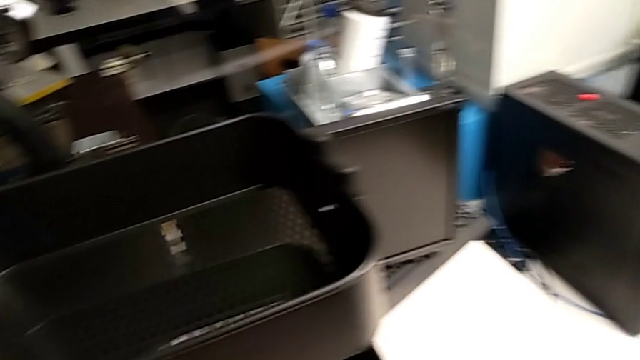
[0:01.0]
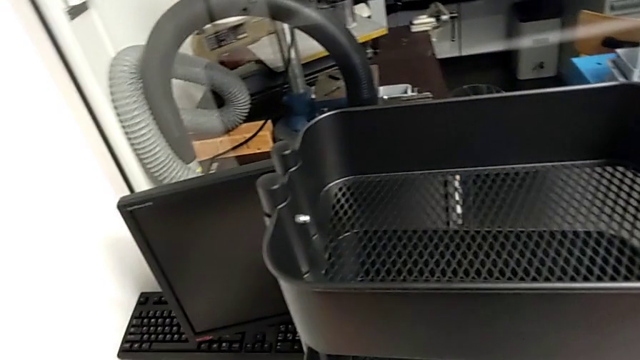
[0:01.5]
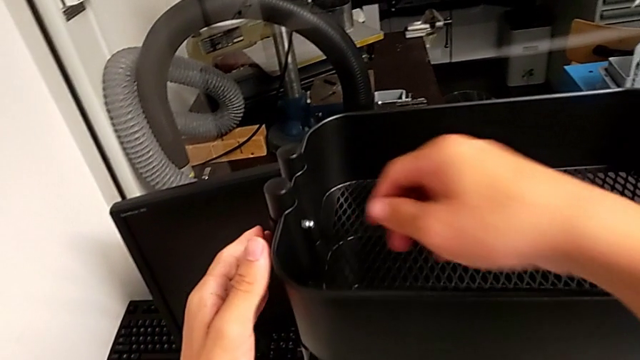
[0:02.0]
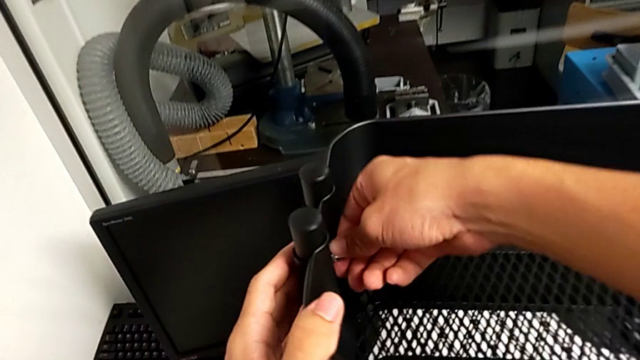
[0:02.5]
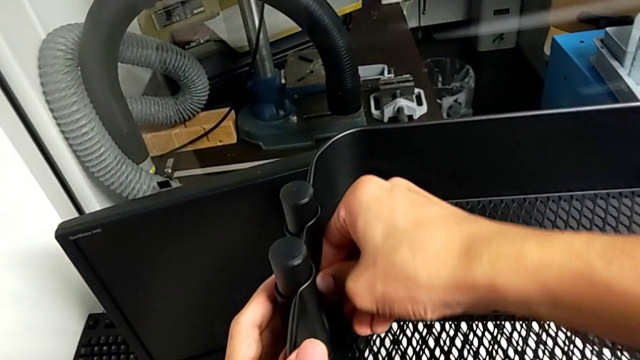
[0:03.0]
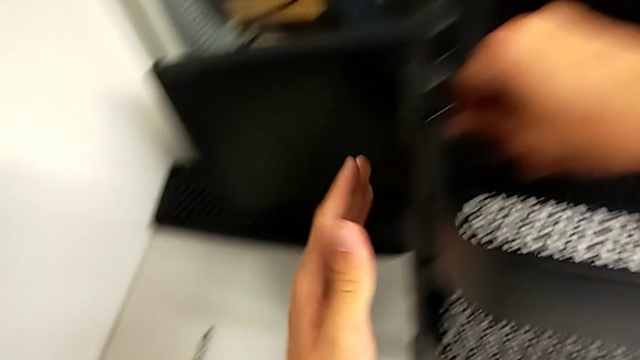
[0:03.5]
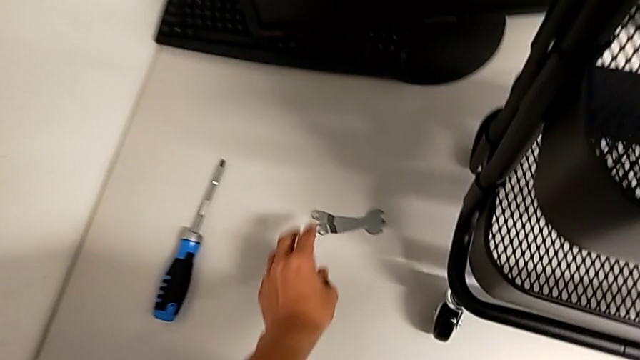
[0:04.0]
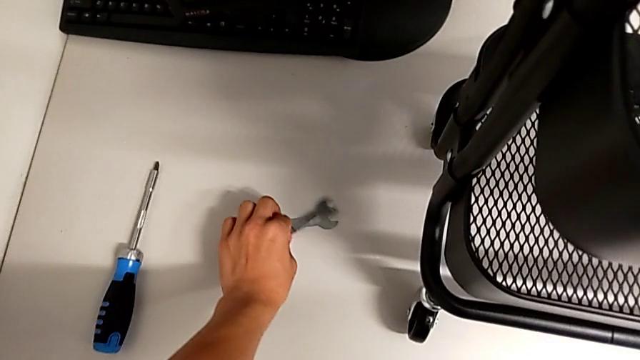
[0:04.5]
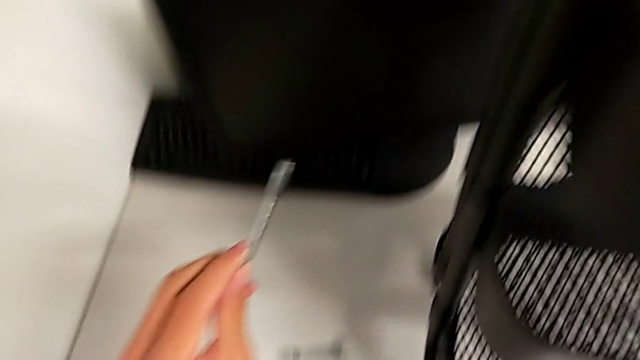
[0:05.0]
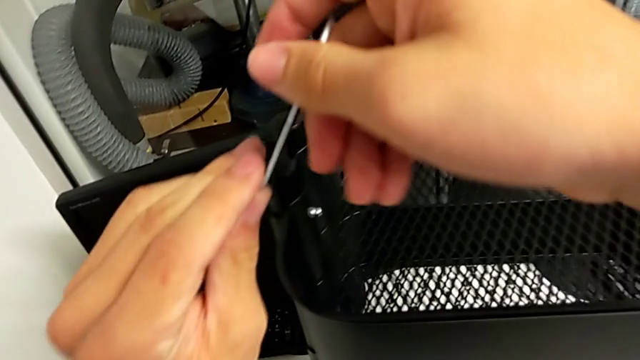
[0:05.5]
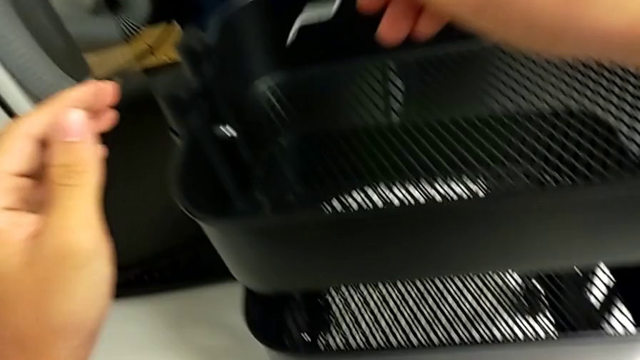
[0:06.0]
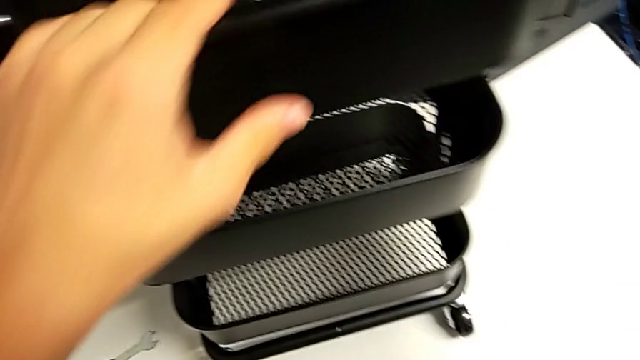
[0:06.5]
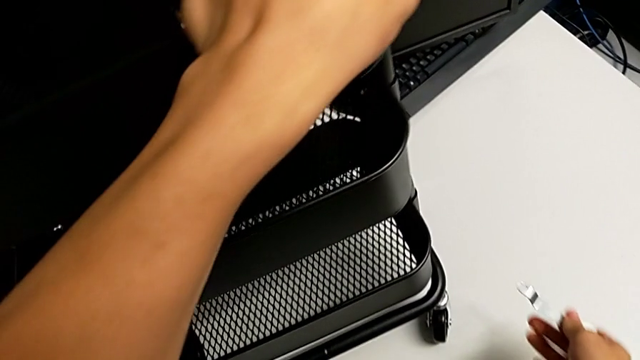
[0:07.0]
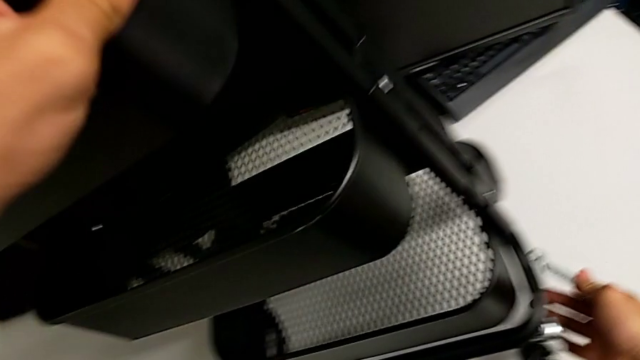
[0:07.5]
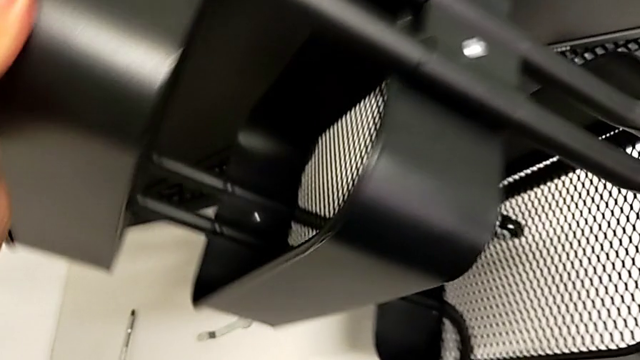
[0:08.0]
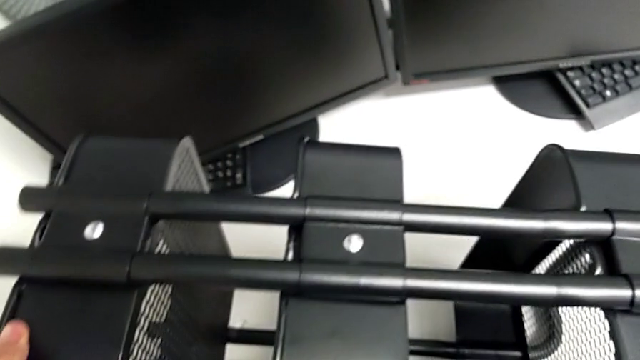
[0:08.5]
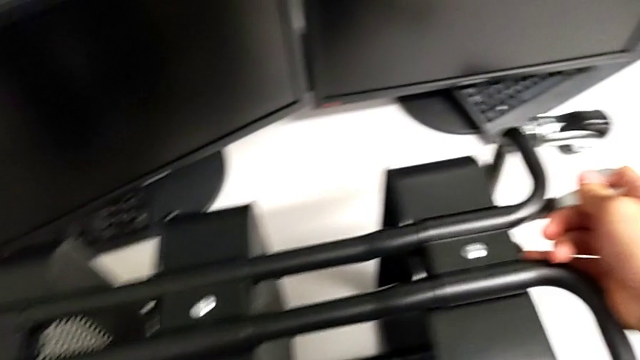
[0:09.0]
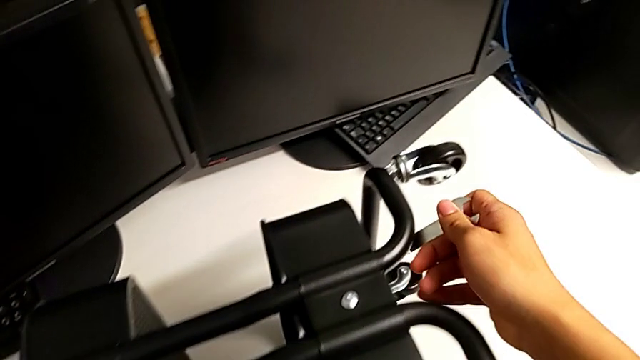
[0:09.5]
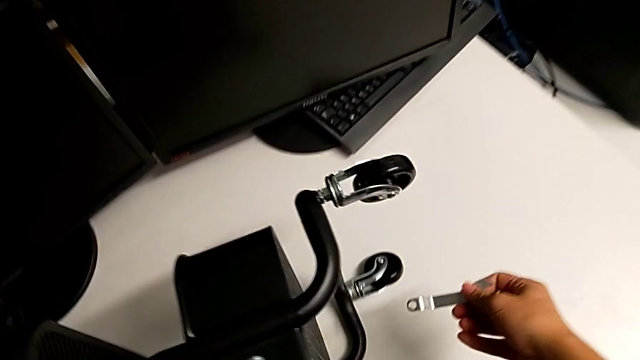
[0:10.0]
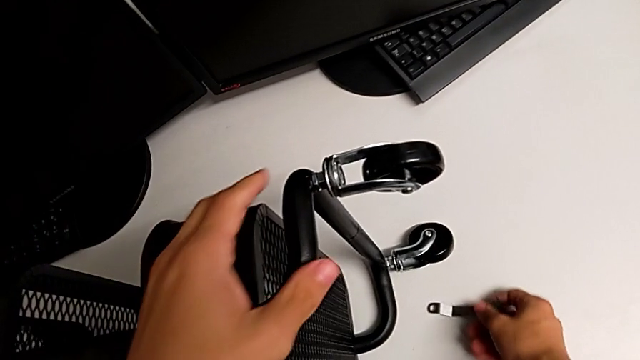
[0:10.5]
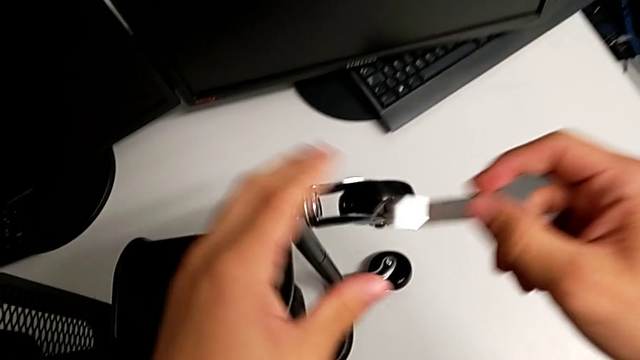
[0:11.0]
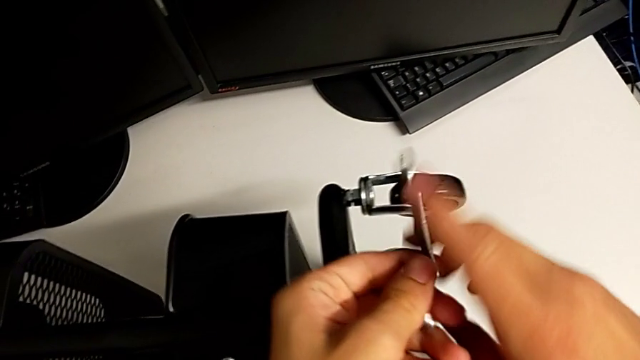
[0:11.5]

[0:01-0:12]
The camera wearer is removing the first wheel from the base frame. They grab the hex nut, grab the hexagonal wrench, grab the utility cart, turn it, hold the half frame and flip the hexagonal wrench.

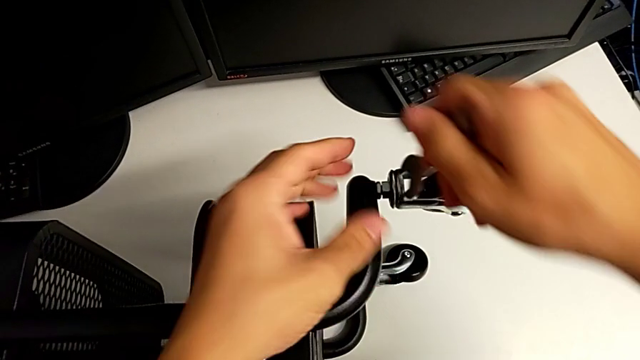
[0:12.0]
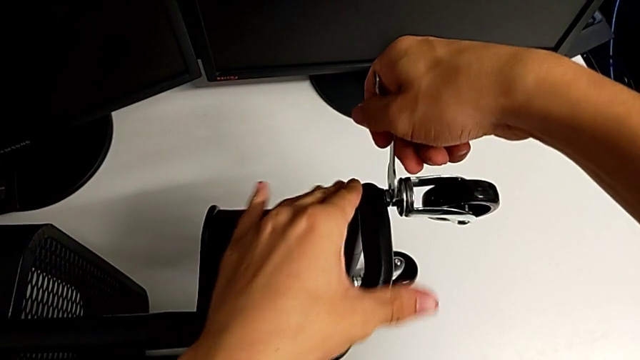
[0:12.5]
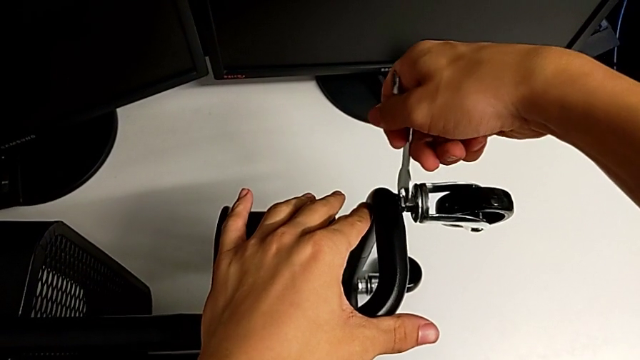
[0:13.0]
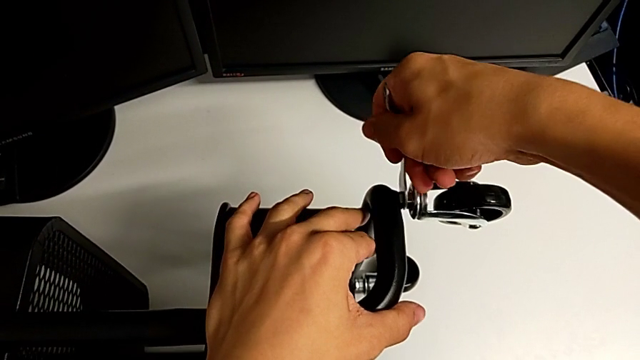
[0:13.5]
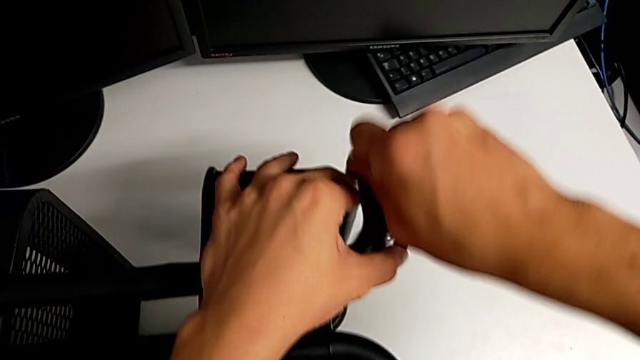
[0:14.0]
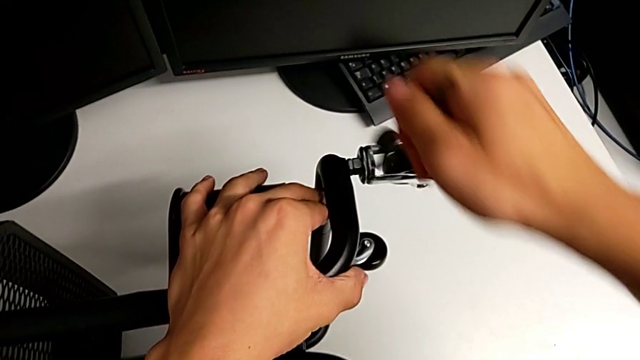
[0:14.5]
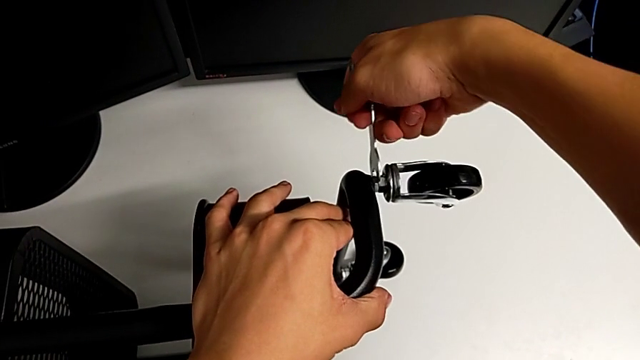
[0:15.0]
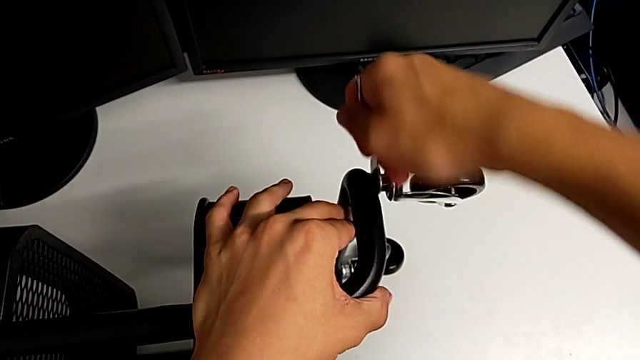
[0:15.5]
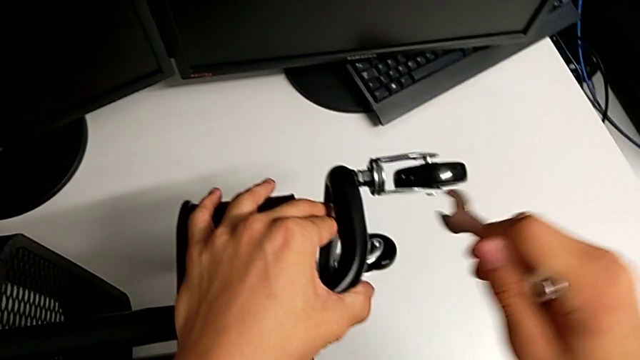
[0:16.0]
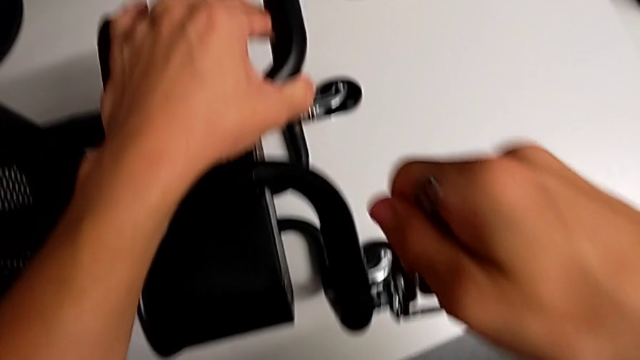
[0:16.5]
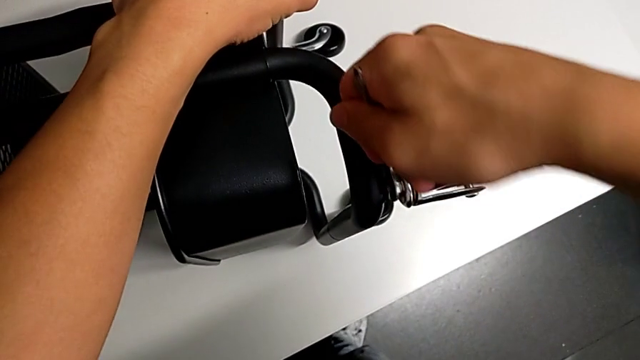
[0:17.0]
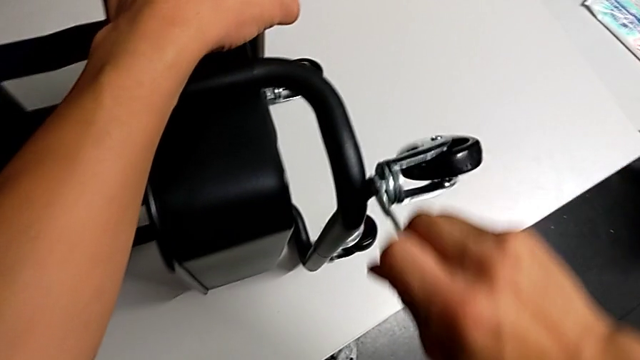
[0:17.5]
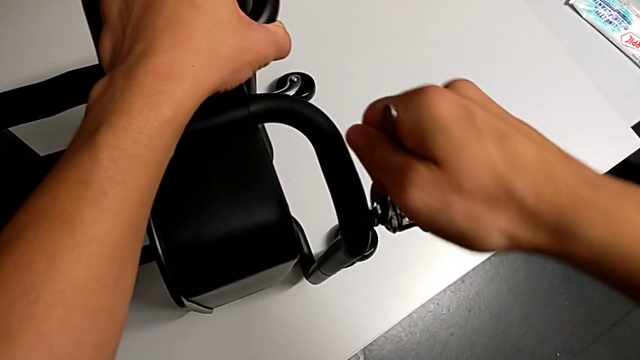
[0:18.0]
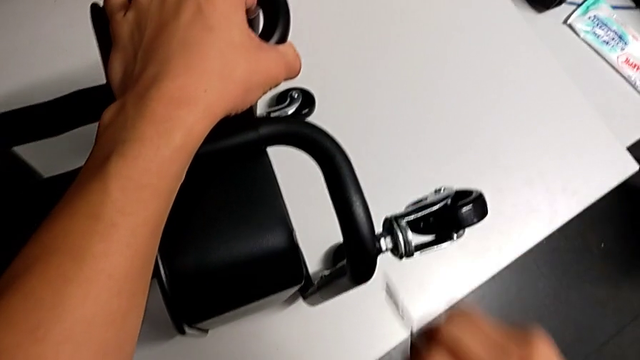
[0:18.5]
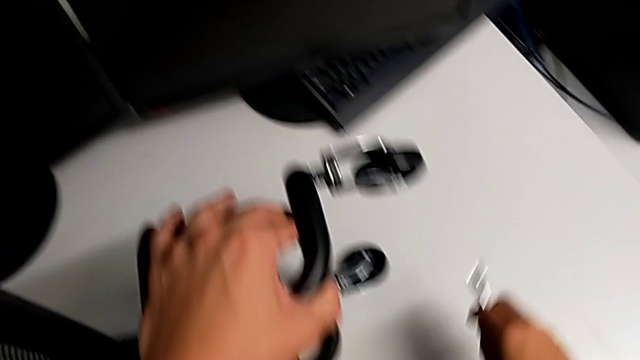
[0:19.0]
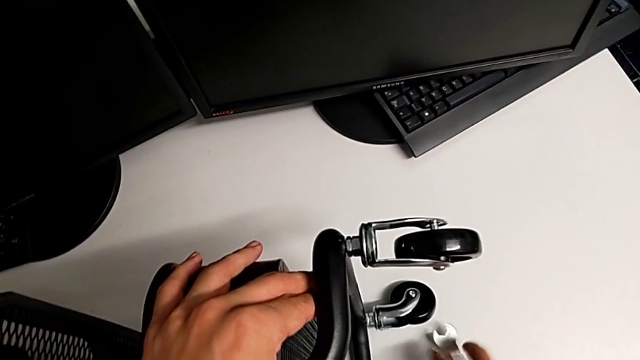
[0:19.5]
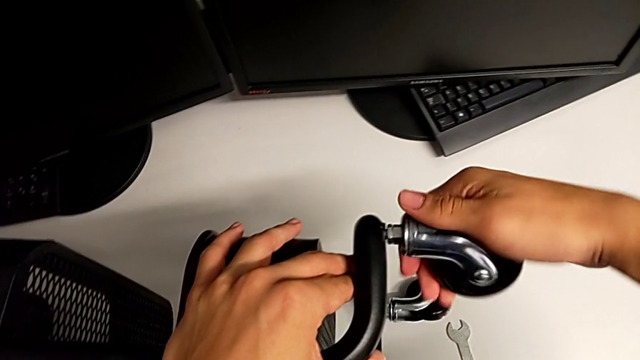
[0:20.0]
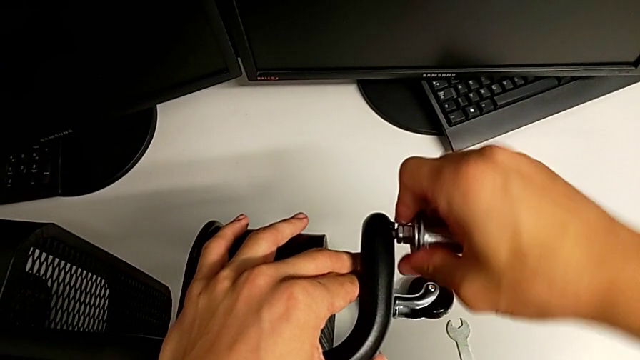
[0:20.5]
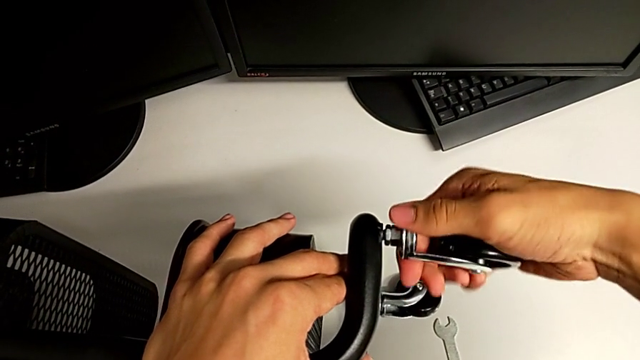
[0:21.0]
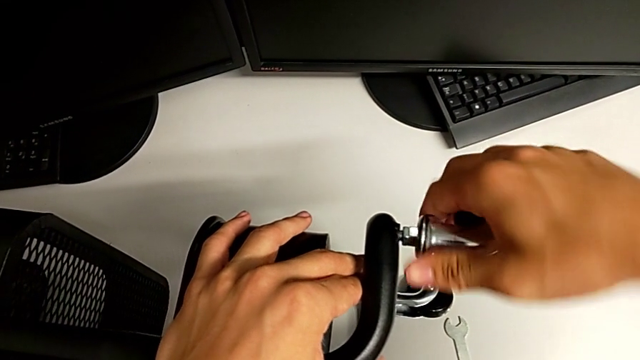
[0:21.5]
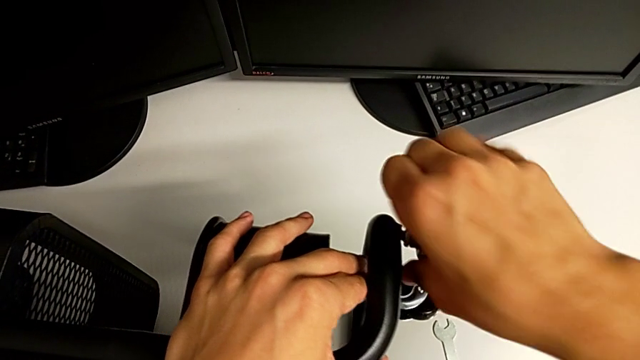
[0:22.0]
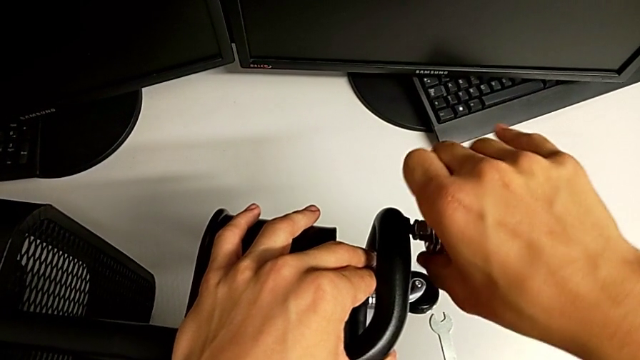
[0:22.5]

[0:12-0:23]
The camera wearer is removing the first wheel from the base frame. They insert the hexagonal wrench, unscrew the first wheel, unscrew the second wheel, drop the hexagonal wrench and begin to unscrew the first wheel.
